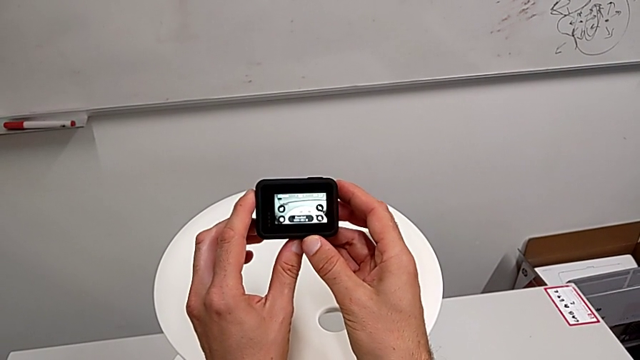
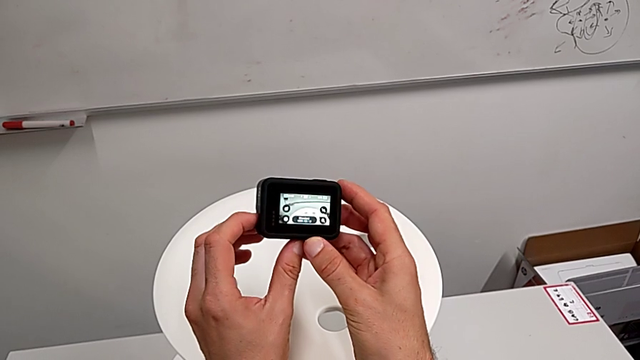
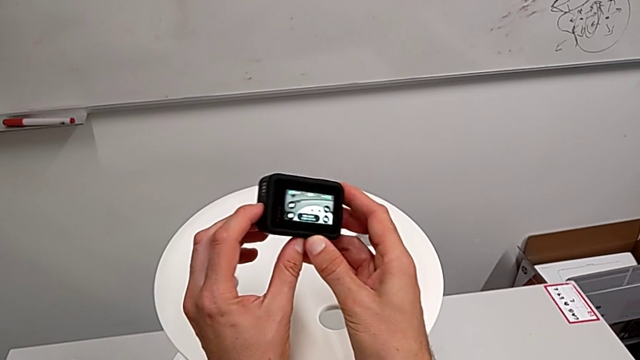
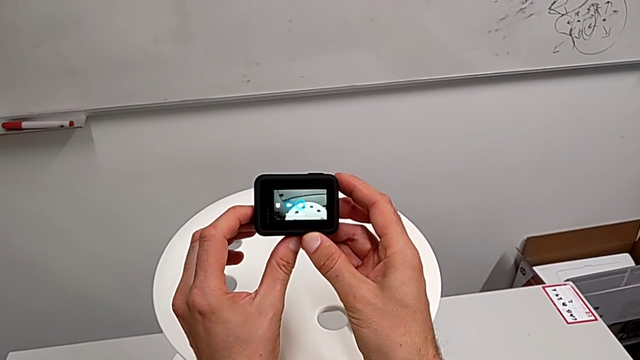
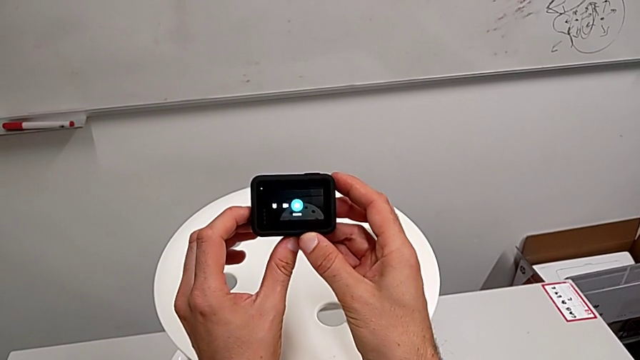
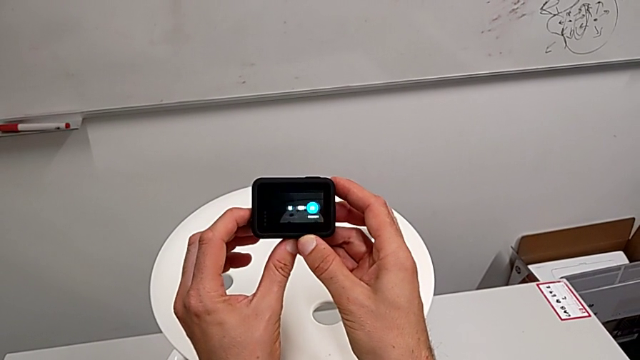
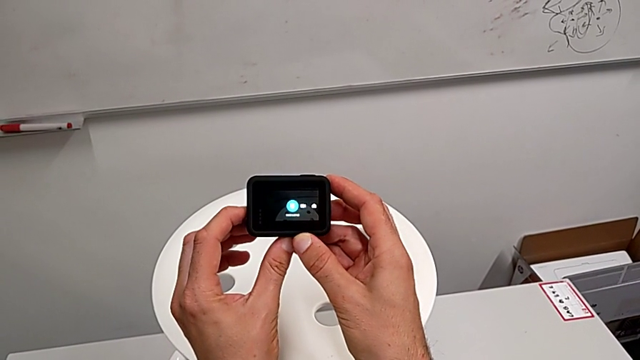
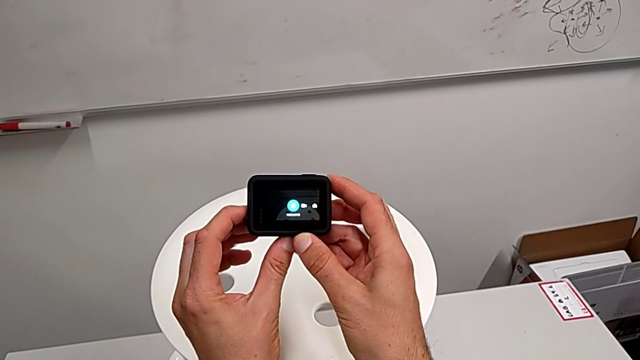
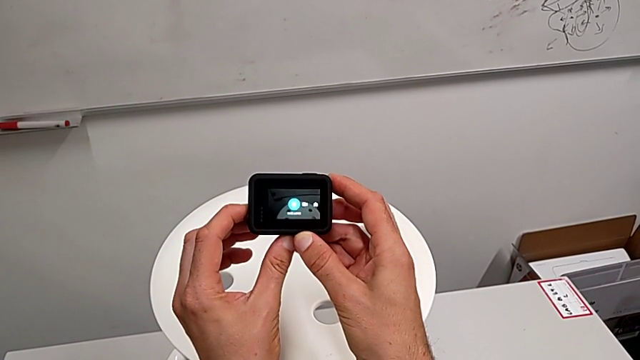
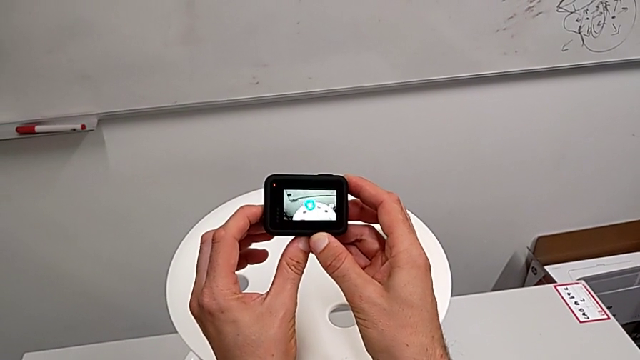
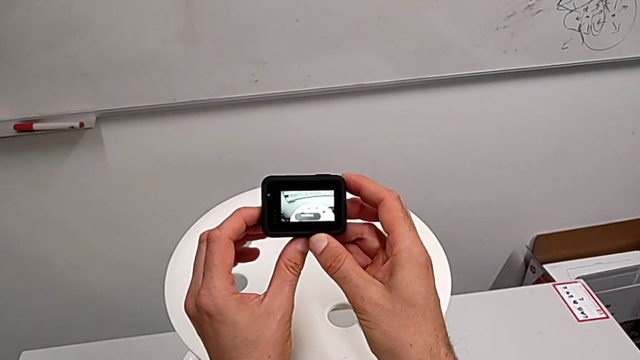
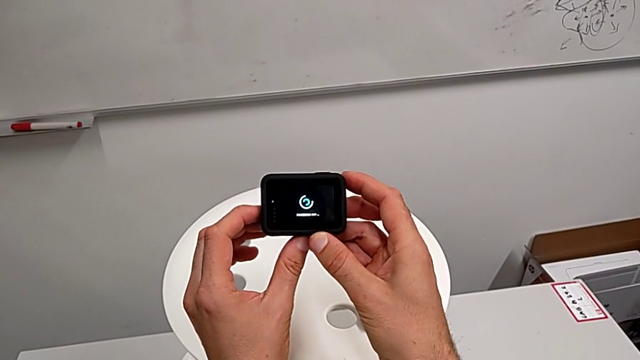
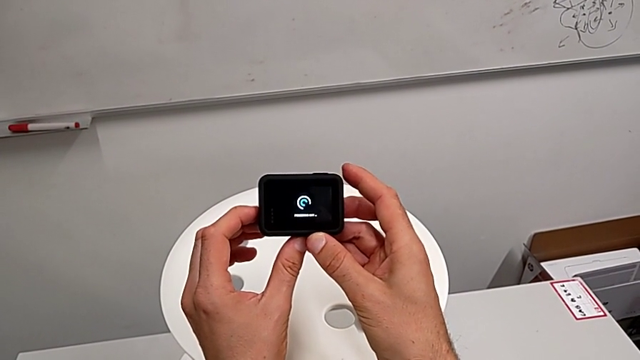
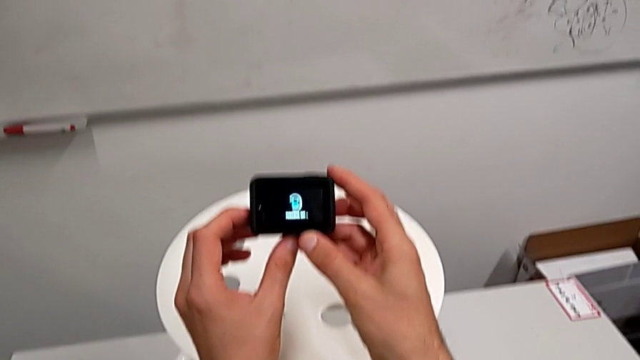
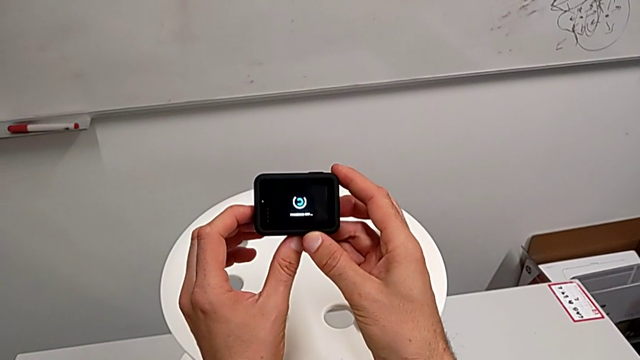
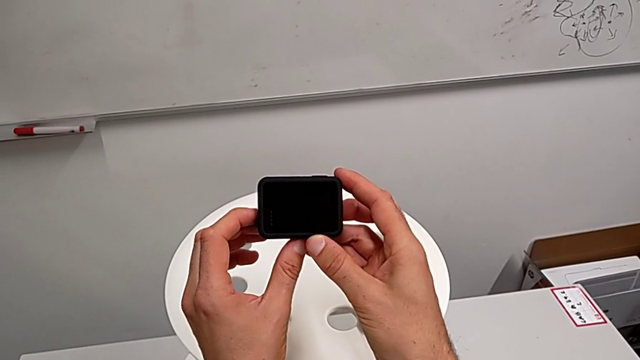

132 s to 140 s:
The camera wearer turns off their GoPro. They wrongly press the button for less than 3 seconds and turn off the GoPro.

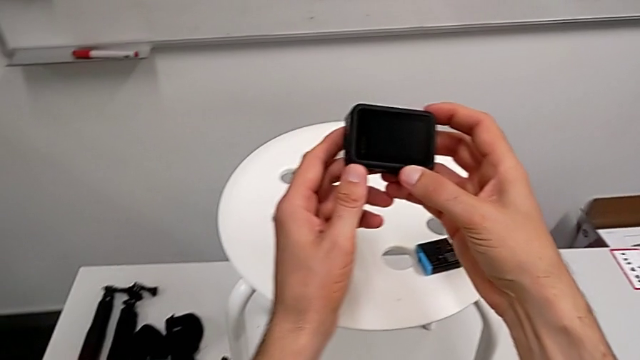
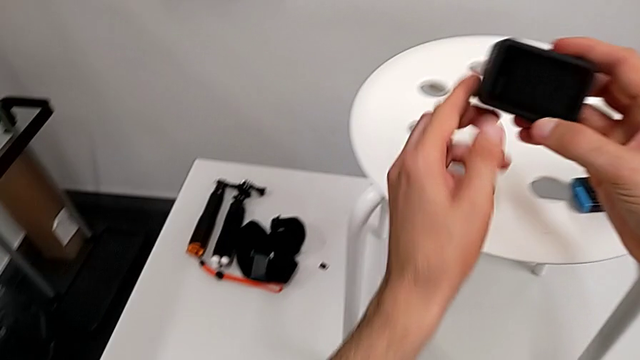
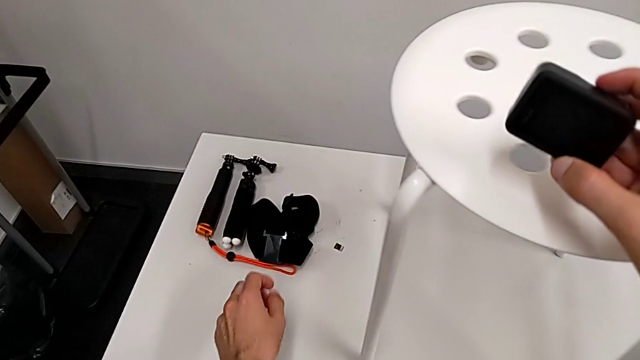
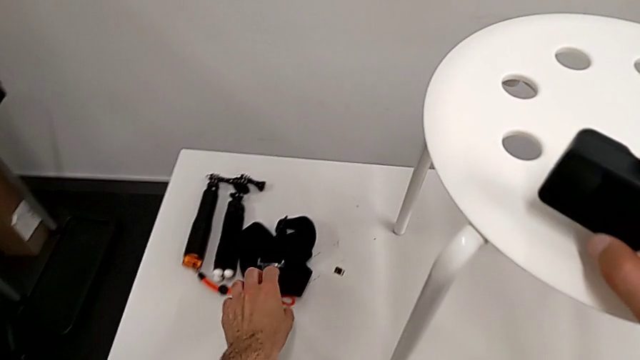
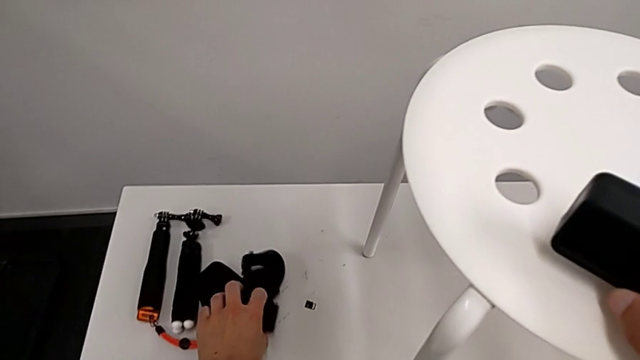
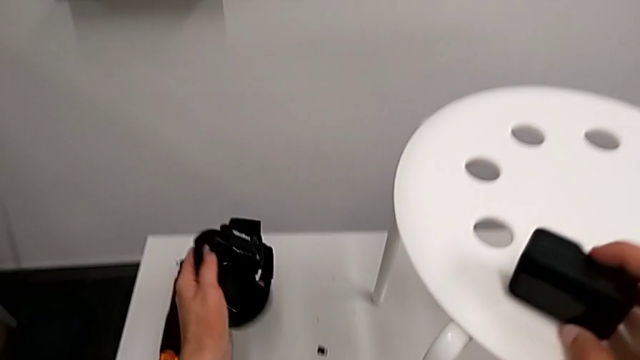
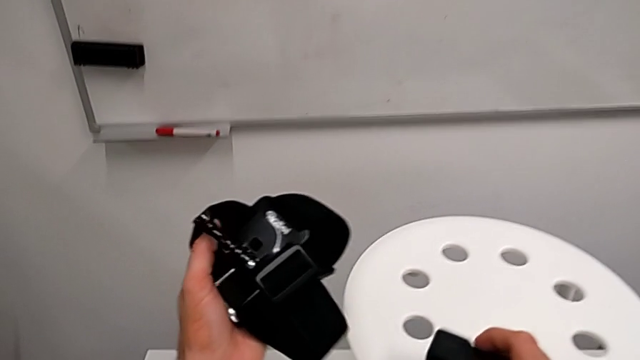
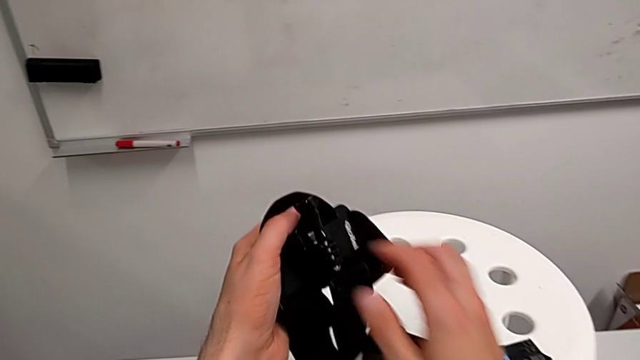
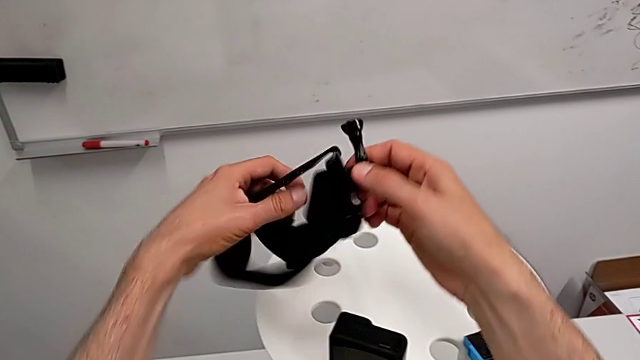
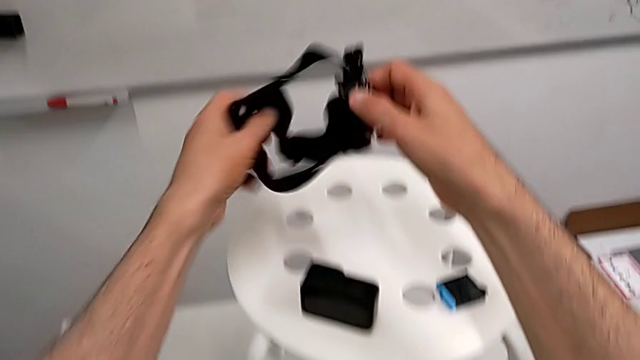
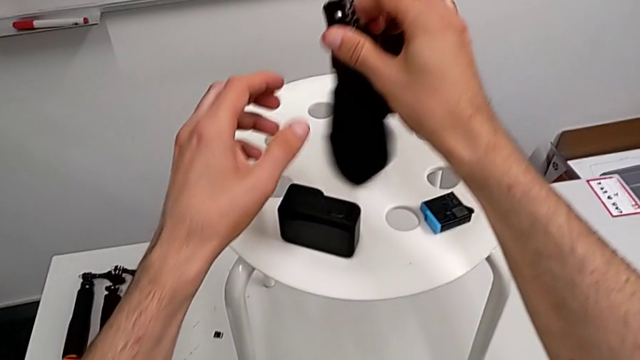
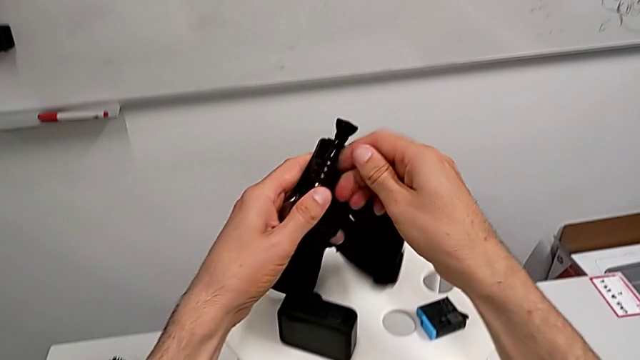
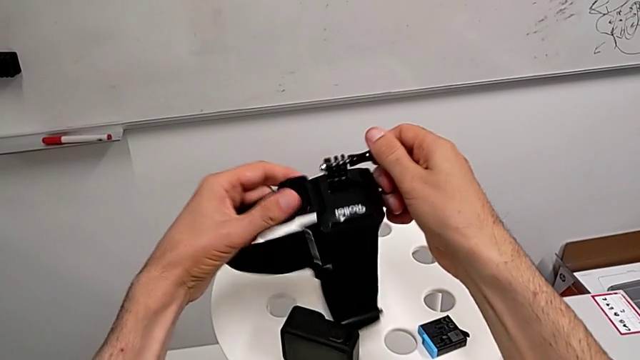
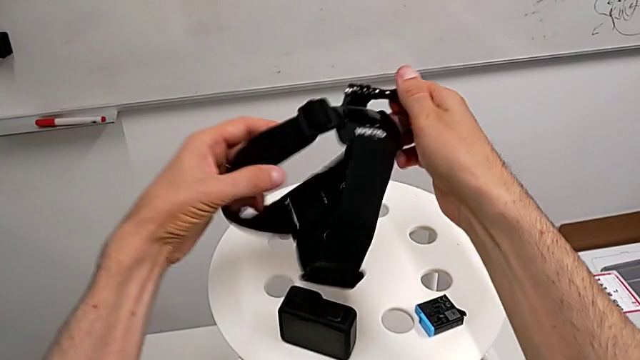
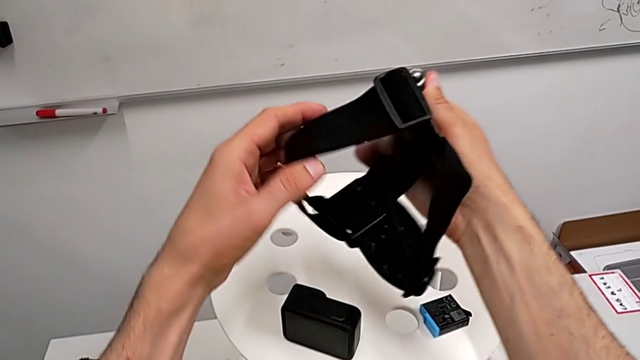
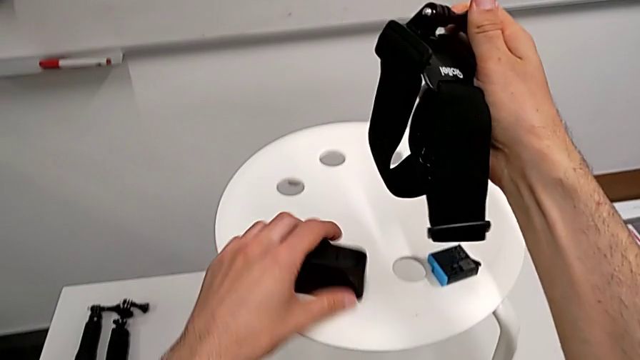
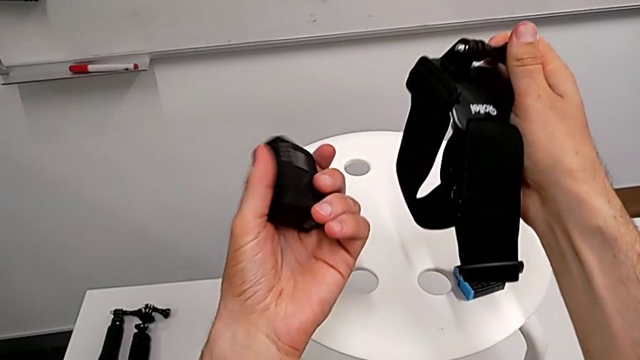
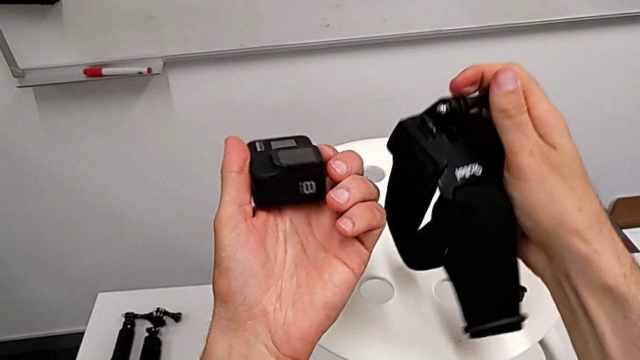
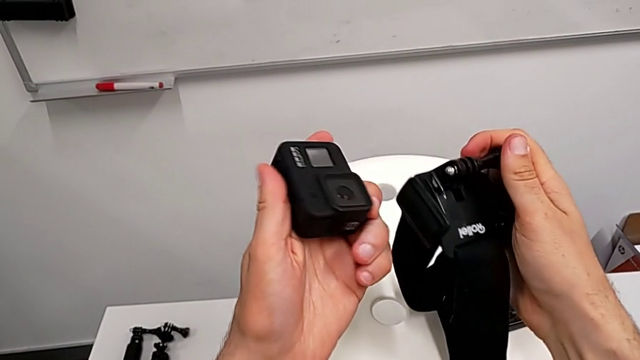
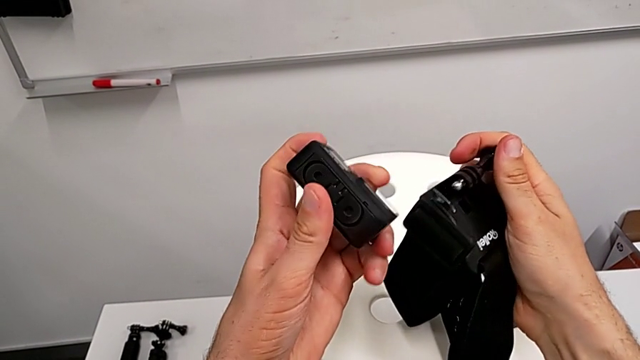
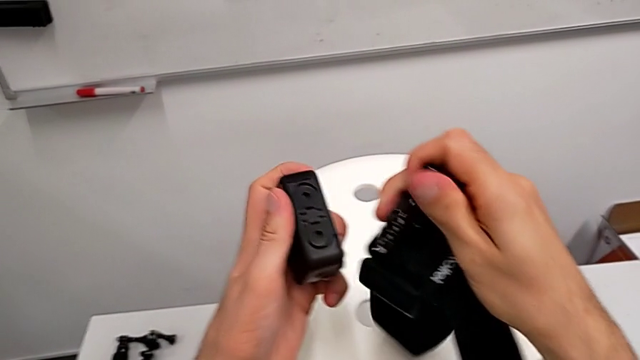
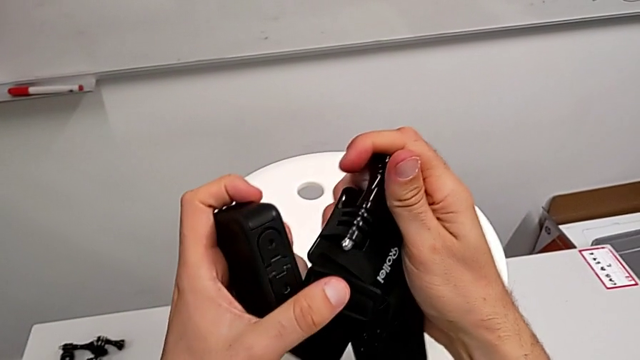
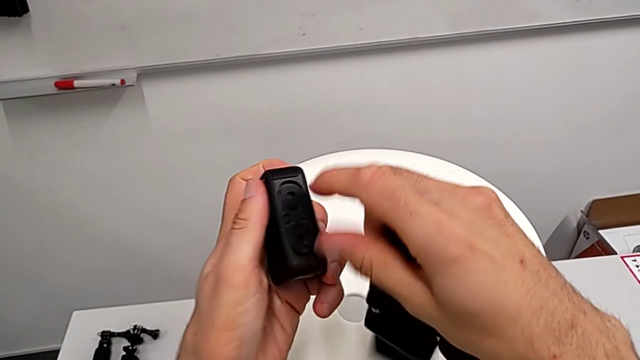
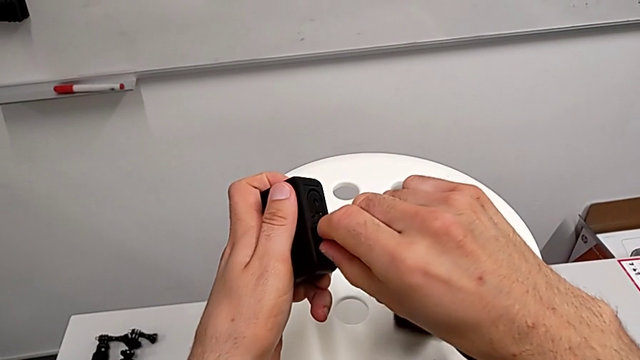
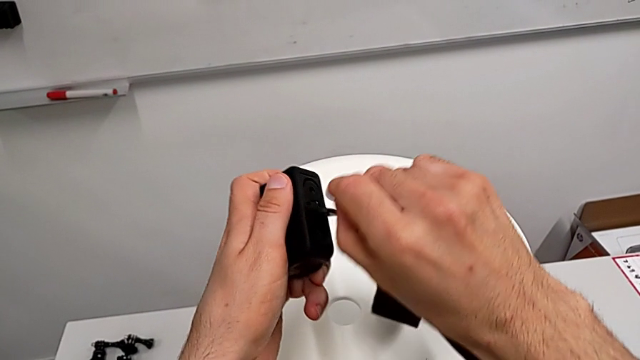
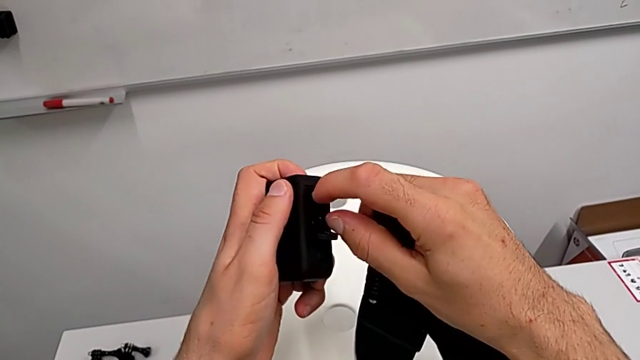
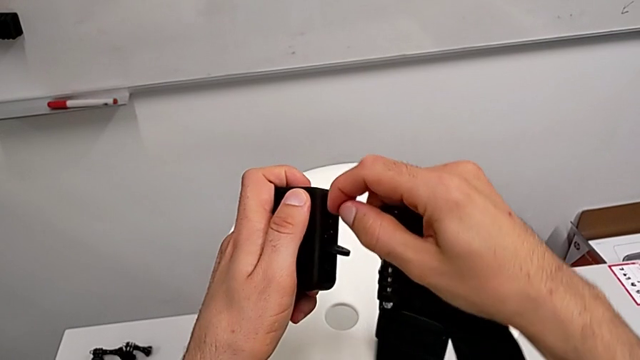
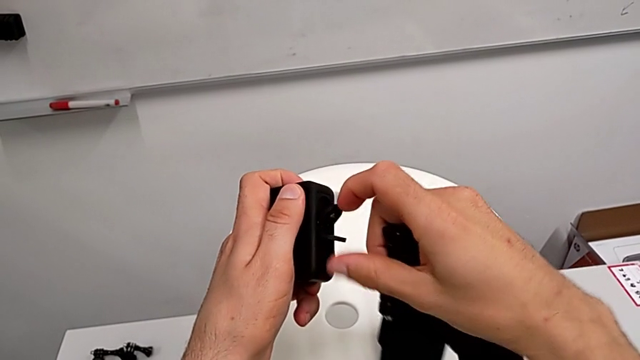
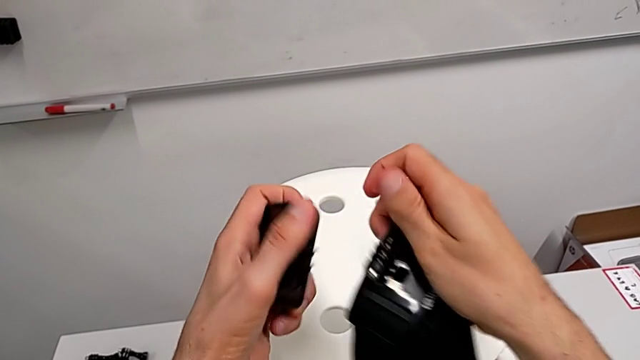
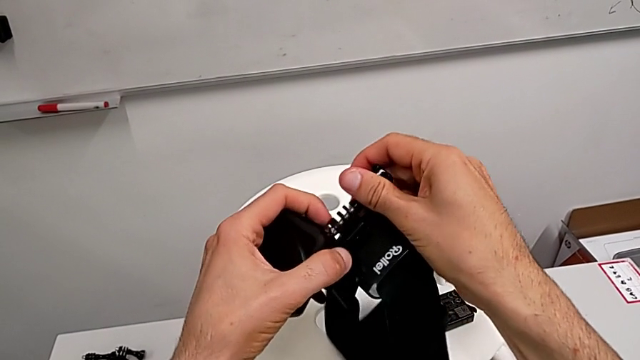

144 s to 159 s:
The camera wearer is assembling the shoulder strap with the GoPro. They grab the strap, hold it, inspect it and open the mounting peg.
